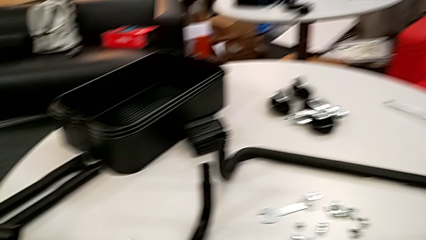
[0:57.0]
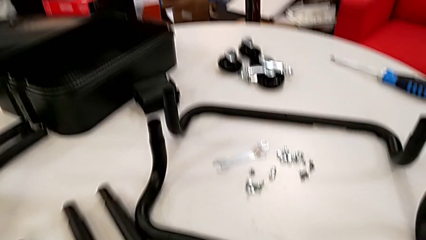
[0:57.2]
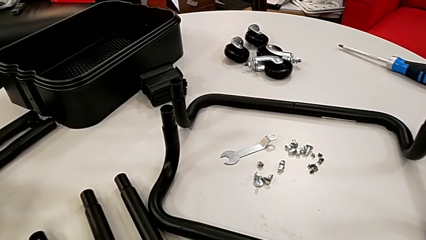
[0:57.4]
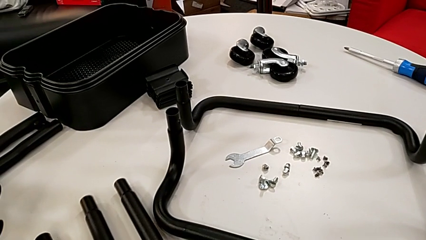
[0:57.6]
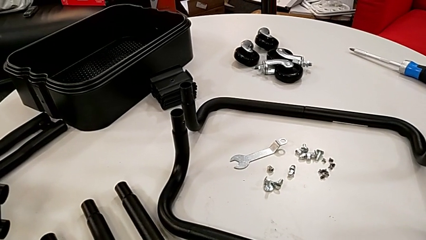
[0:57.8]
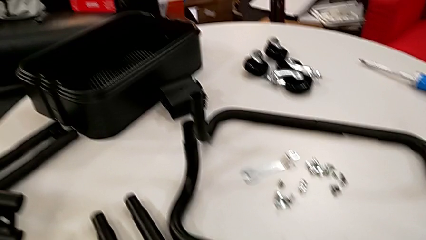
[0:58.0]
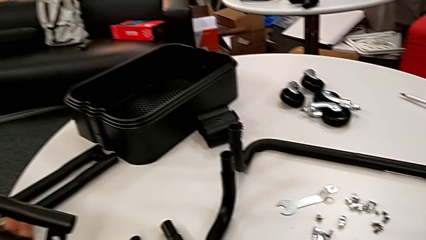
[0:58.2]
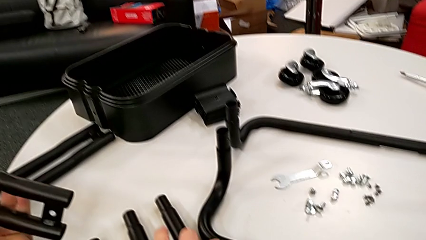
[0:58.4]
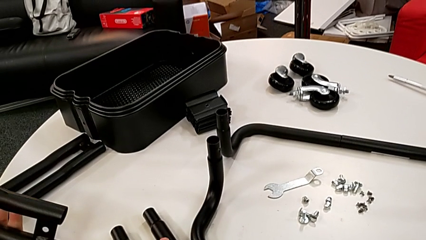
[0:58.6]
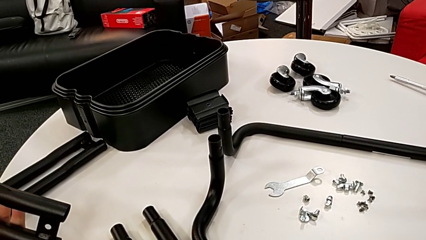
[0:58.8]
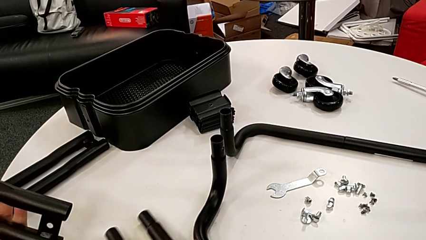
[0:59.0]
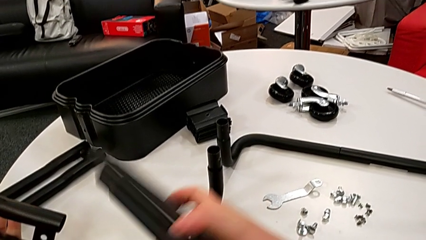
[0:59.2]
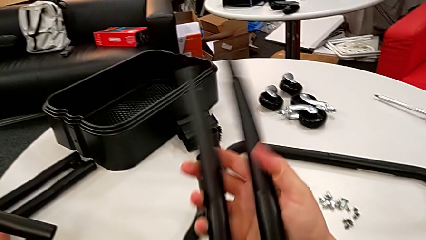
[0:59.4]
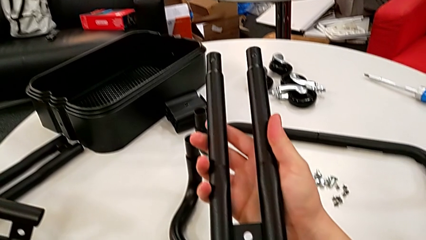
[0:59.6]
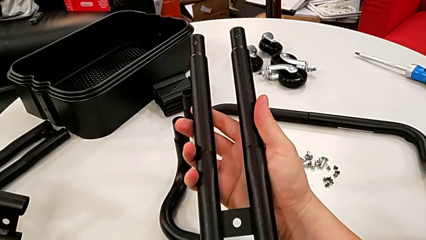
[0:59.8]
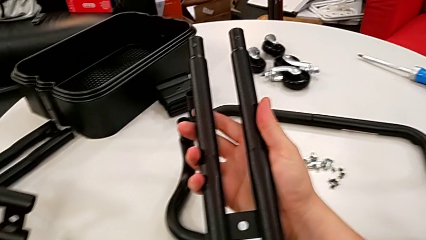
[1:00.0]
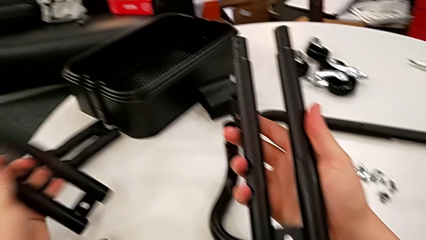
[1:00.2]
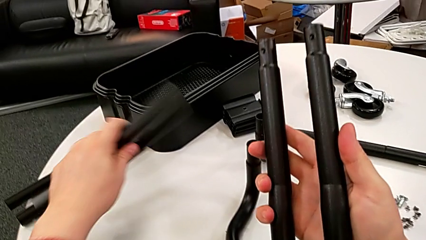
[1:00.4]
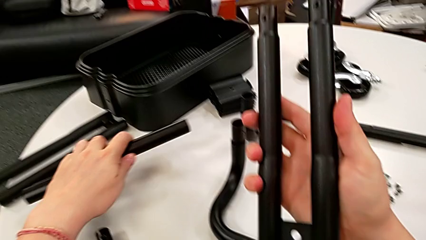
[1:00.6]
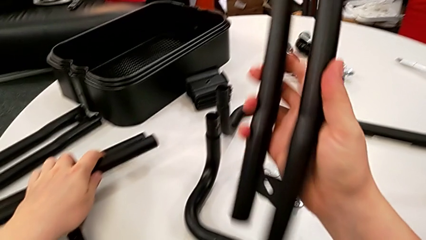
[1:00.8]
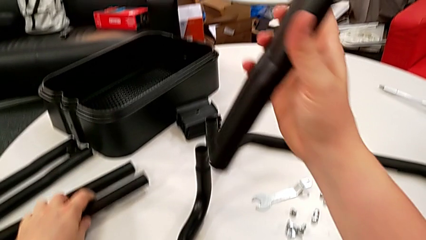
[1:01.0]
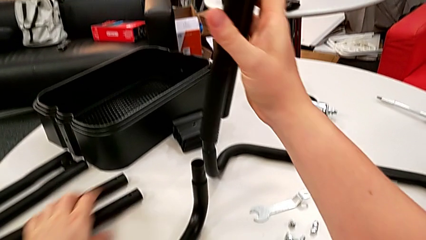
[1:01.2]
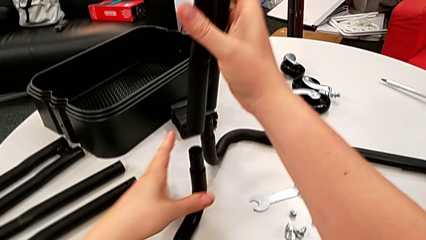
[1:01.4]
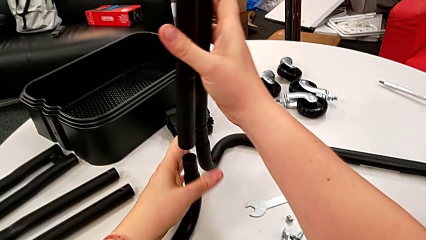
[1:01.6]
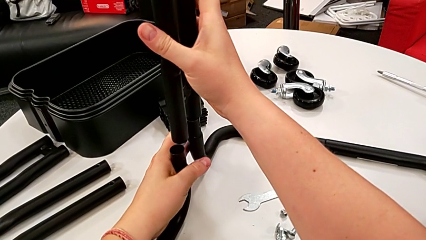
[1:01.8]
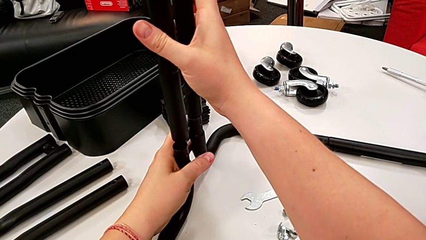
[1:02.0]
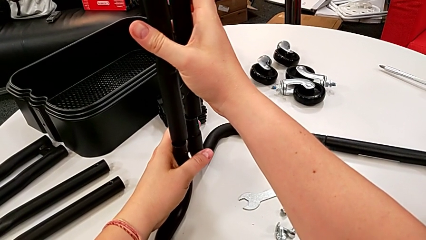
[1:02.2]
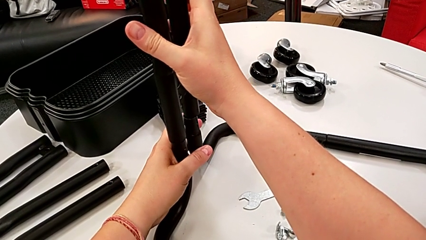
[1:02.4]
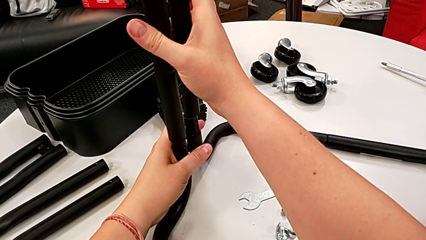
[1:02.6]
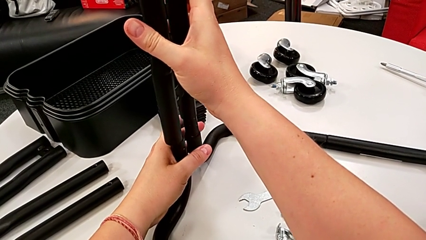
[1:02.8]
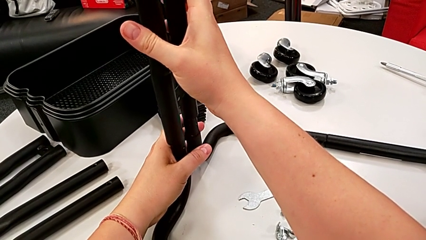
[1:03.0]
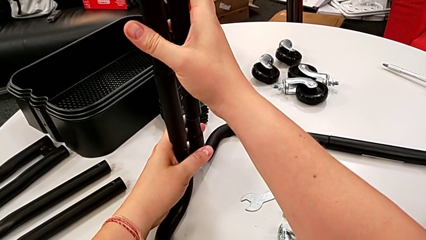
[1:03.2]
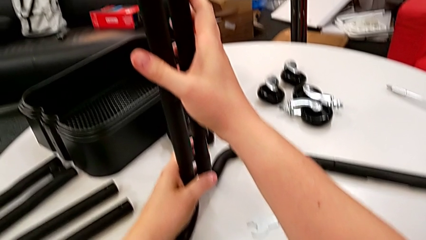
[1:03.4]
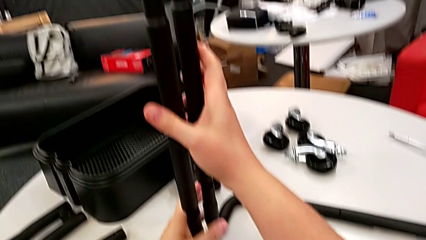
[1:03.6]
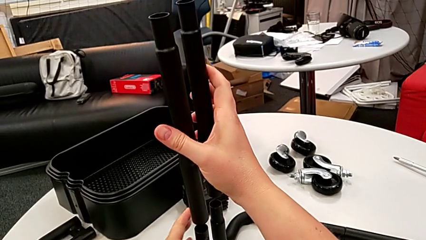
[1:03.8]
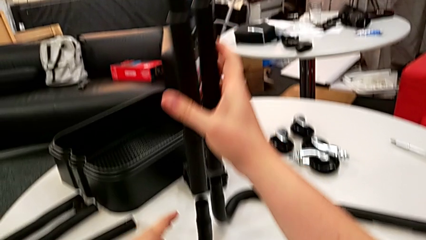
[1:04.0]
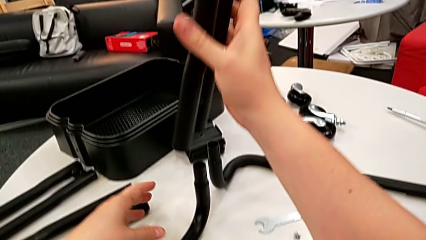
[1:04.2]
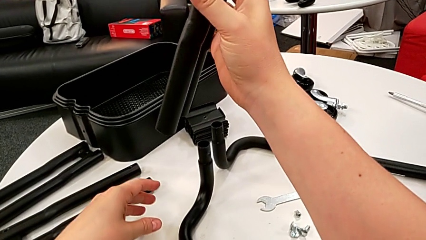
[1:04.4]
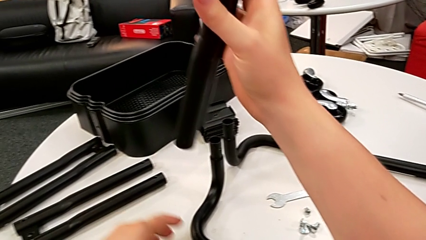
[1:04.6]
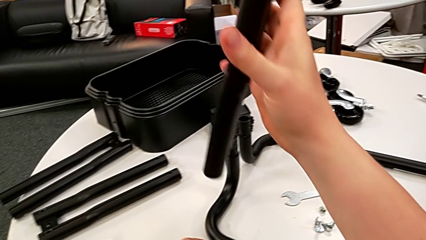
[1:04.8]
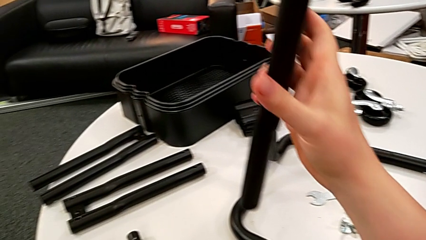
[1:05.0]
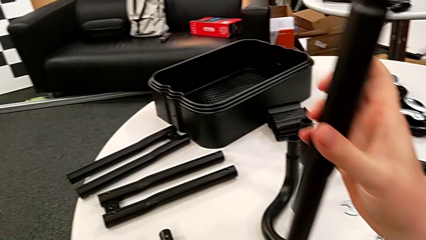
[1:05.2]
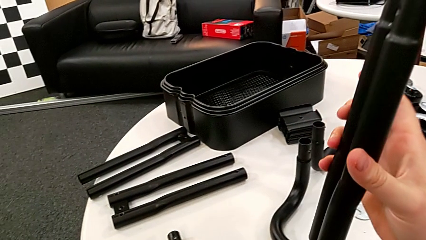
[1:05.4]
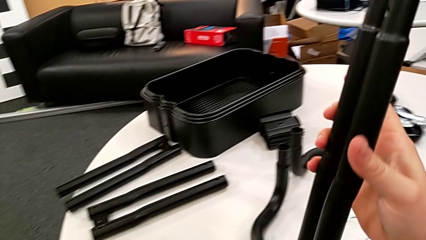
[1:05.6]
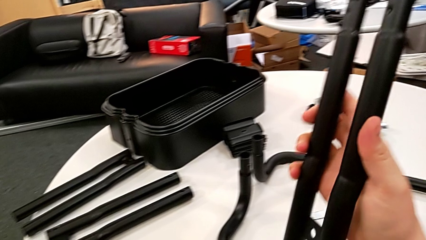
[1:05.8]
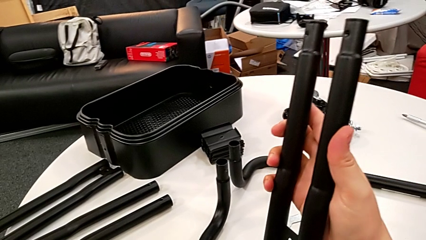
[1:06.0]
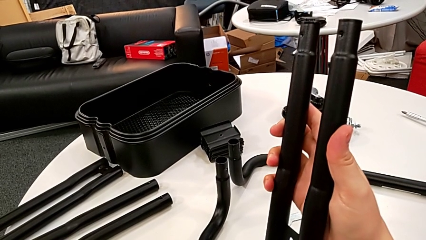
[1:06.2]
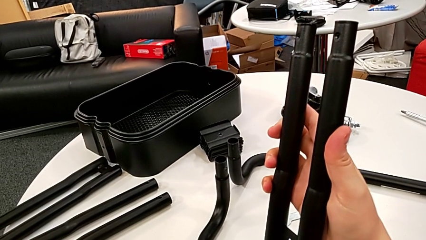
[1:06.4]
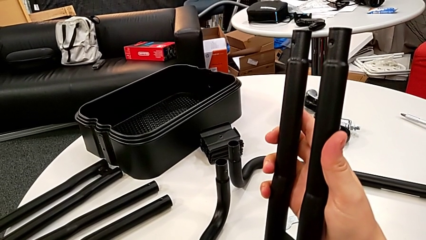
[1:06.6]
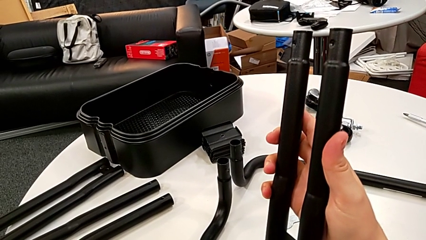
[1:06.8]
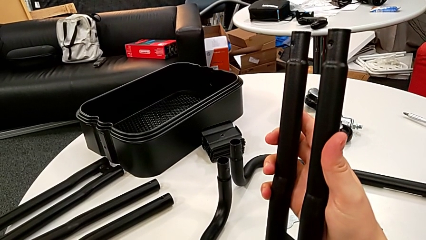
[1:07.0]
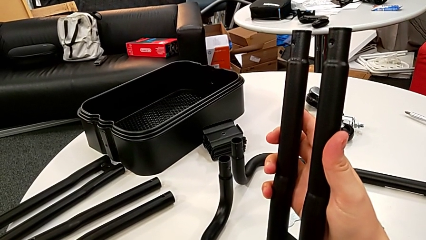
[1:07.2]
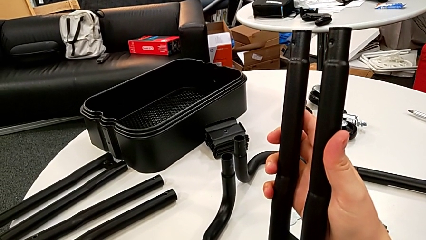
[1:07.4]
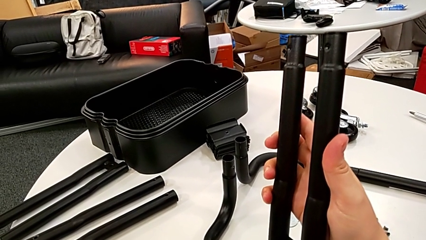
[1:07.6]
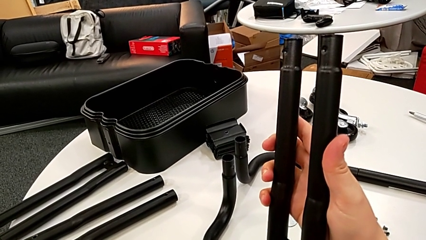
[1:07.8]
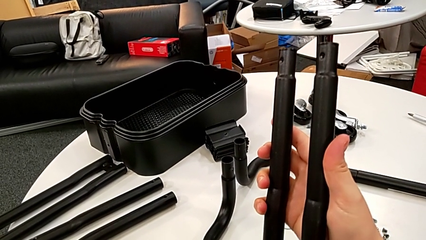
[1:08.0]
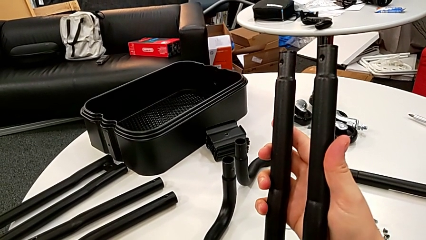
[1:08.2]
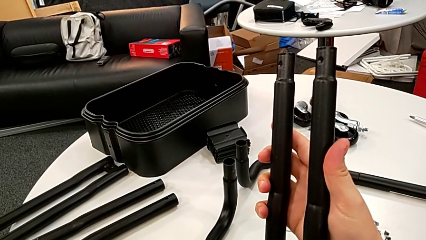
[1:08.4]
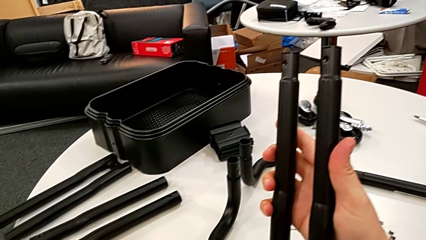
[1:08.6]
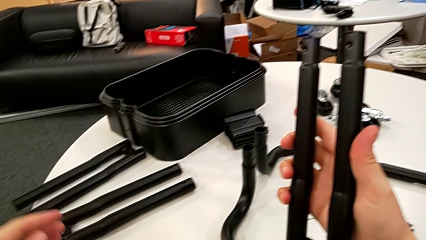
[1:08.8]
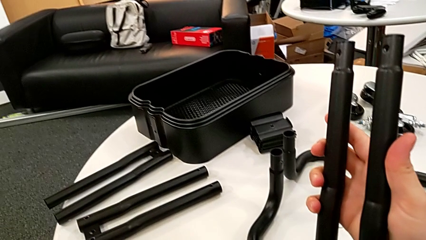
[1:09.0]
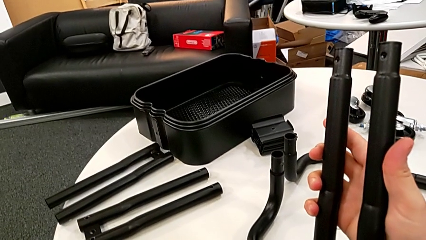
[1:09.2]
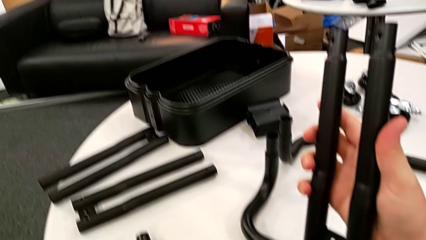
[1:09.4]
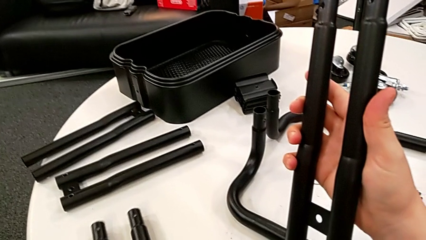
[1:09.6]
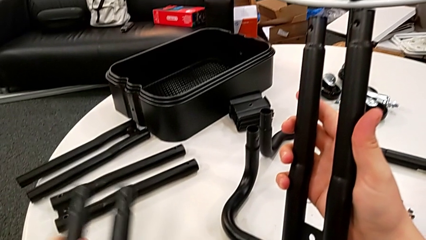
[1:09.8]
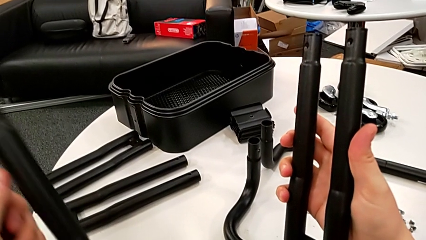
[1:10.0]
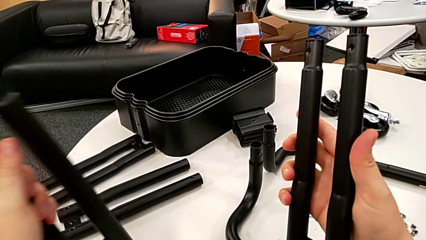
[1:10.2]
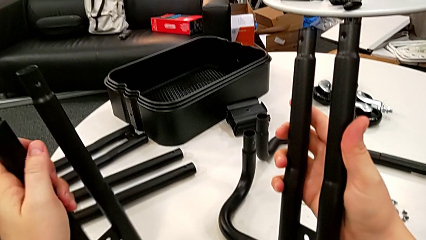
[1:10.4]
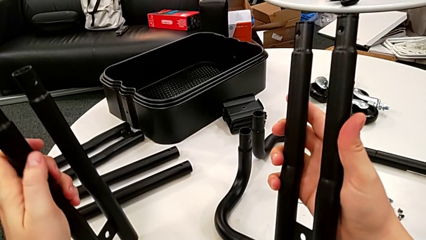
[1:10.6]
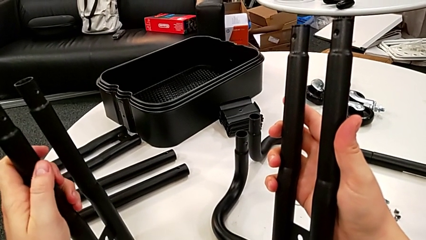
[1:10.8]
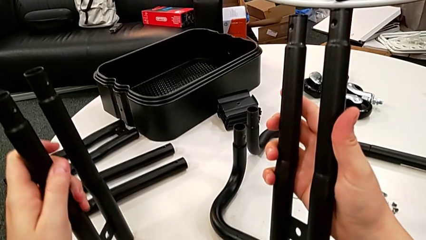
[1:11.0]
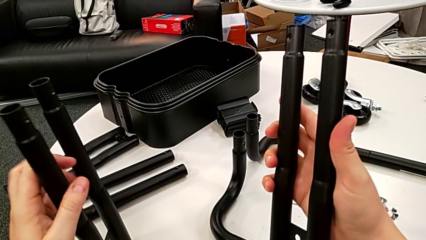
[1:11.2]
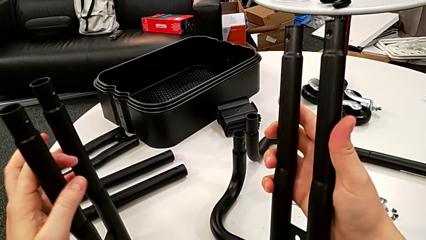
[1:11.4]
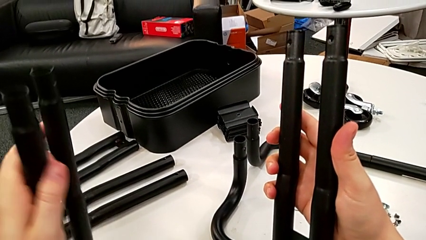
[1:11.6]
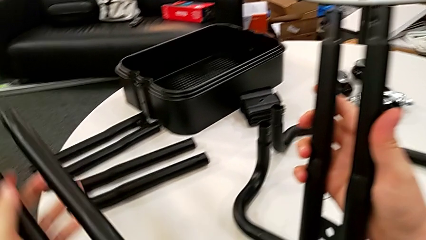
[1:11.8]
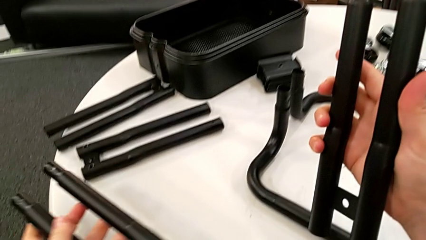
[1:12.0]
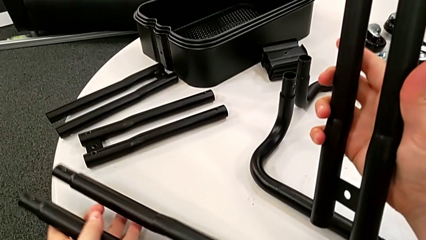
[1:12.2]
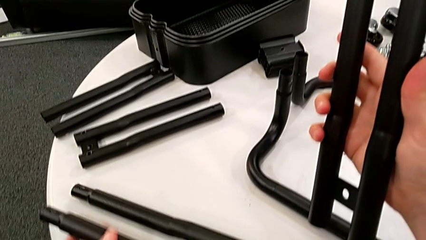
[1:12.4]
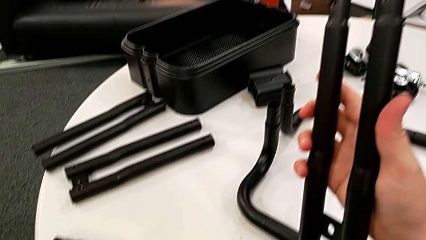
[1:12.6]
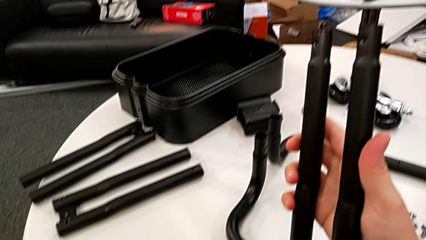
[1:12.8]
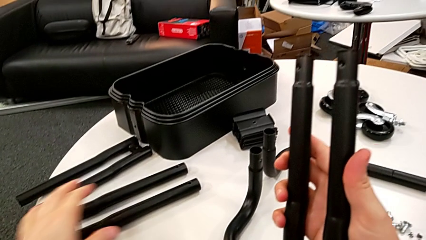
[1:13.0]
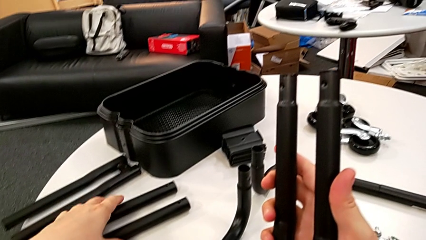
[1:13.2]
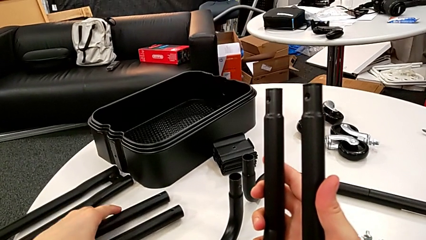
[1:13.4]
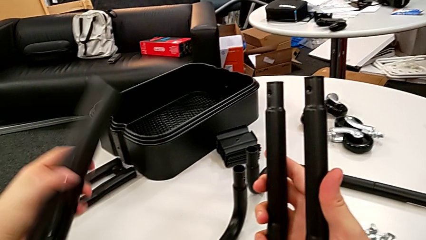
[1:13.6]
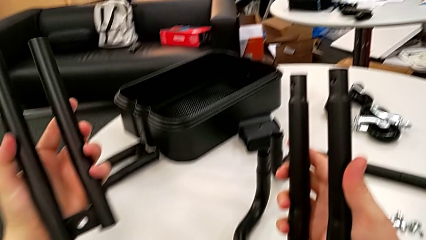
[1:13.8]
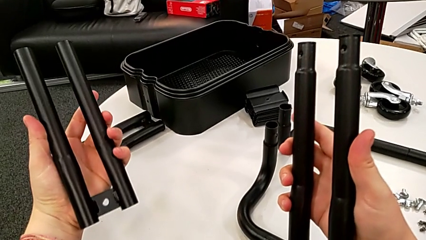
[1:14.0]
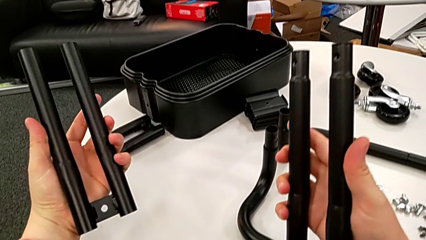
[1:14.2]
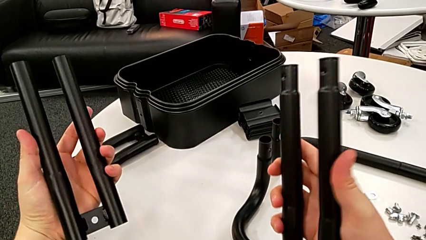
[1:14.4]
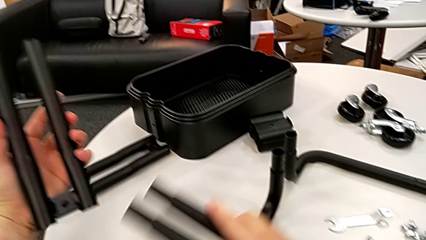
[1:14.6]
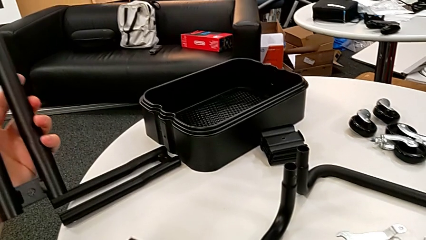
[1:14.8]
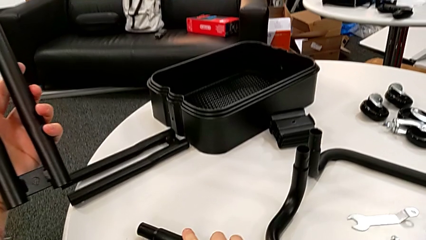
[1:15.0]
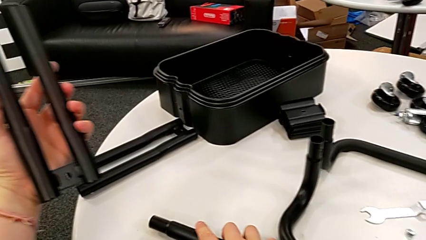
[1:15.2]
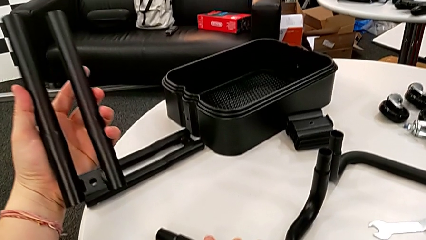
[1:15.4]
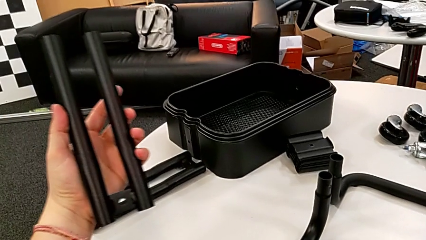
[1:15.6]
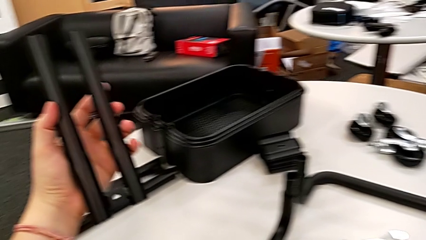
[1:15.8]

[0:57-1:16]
The camera wearer is mounting the first side bars. They lift the black leg, wrongly drop it and insert it, grab the black leg, wrongly lift it, drop it, lift it and wrongly drop it.
